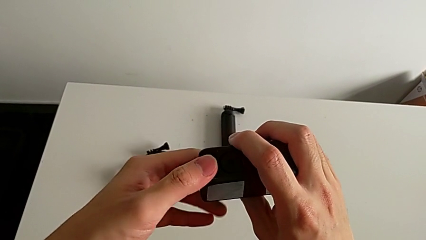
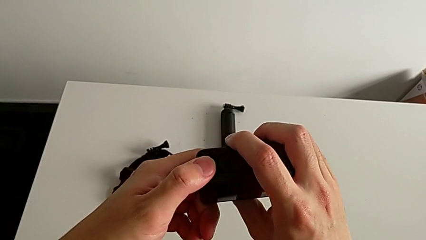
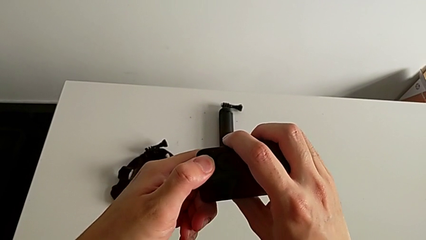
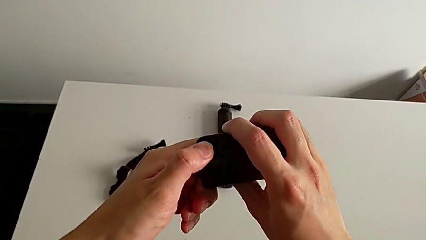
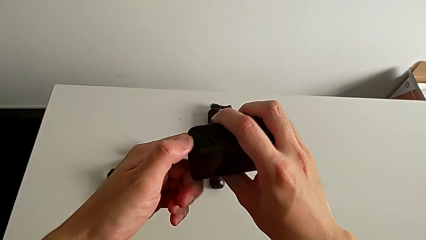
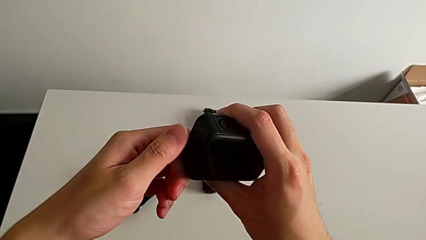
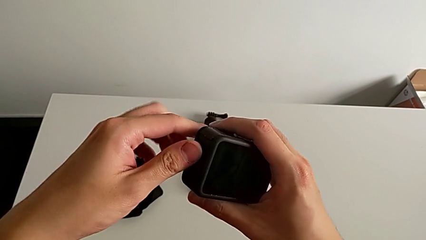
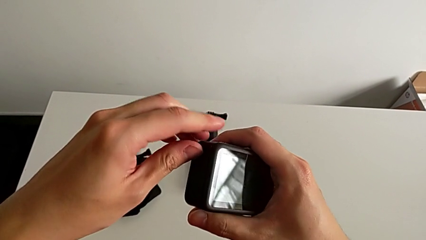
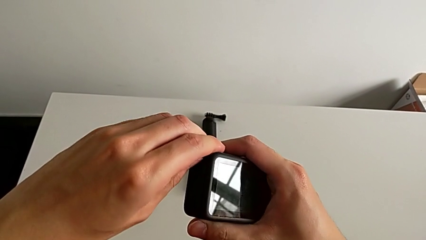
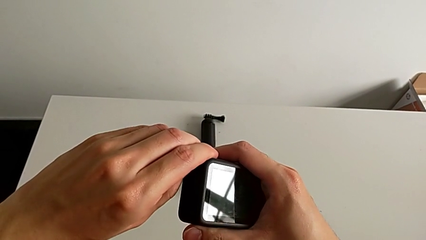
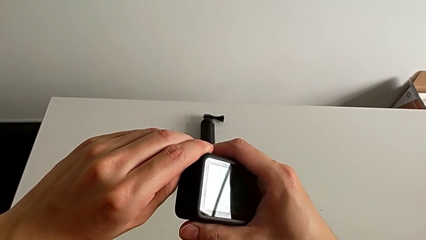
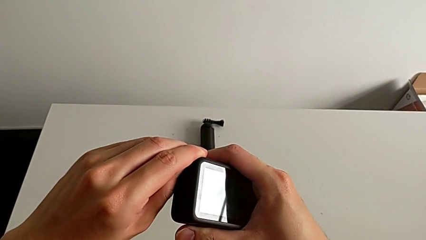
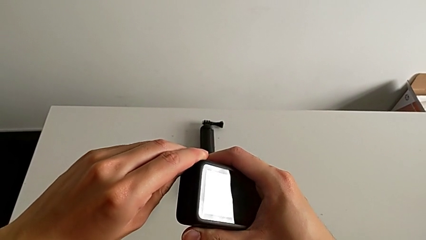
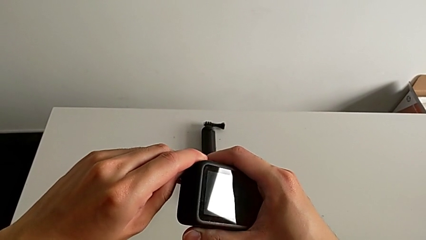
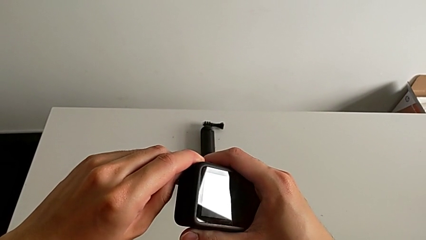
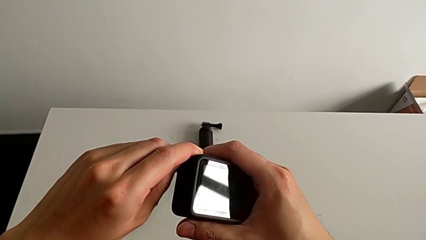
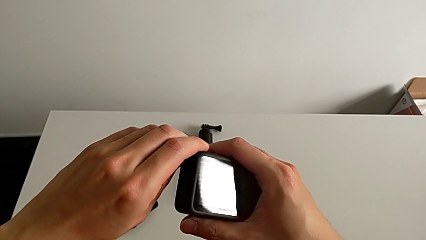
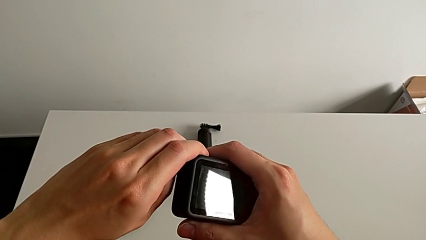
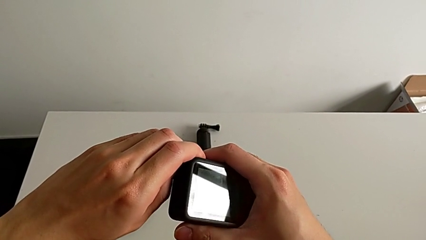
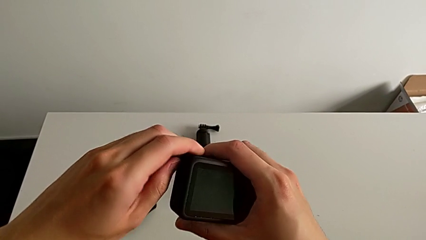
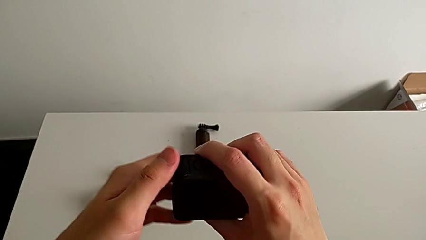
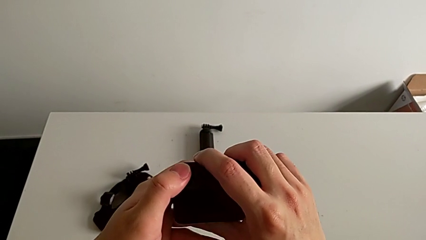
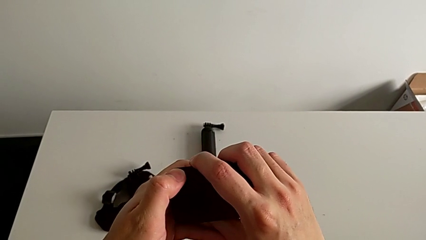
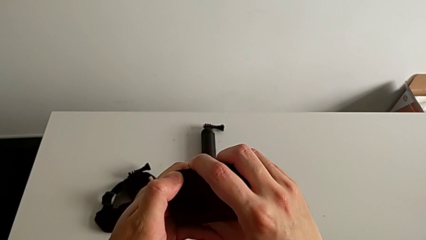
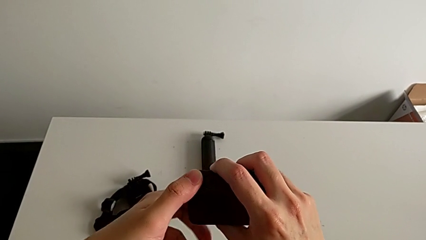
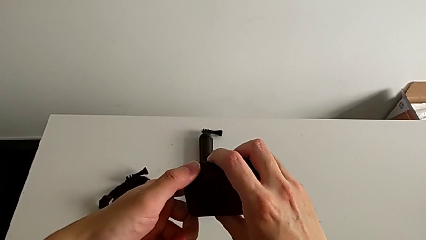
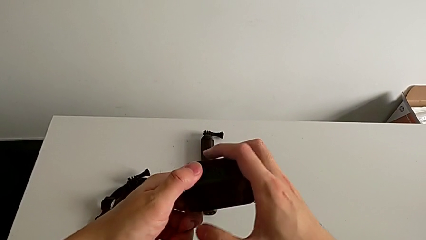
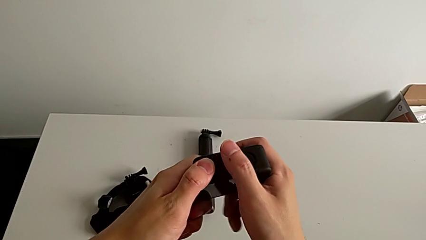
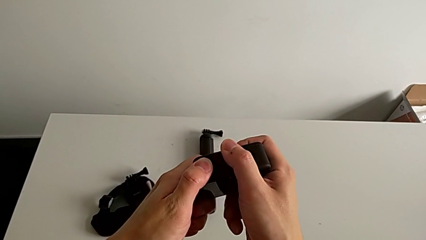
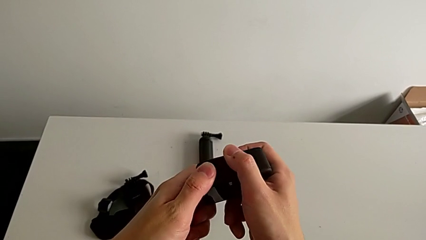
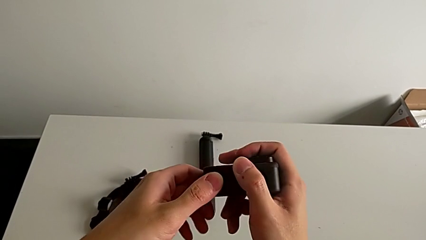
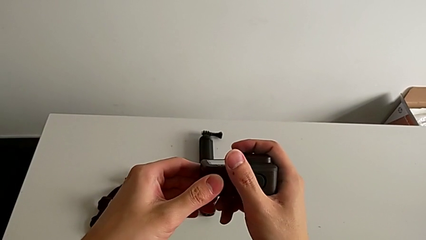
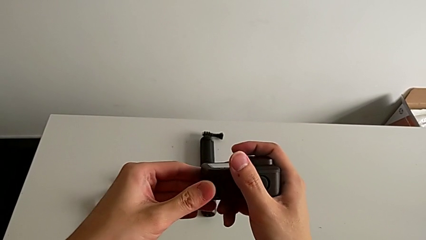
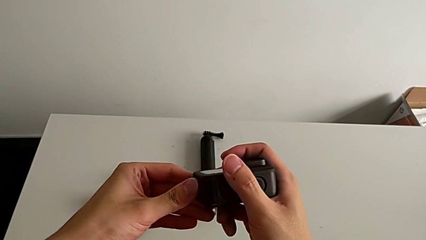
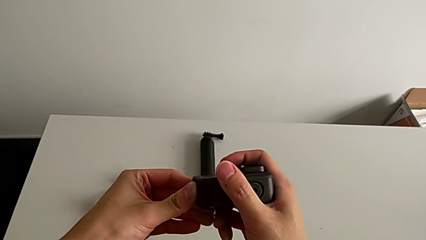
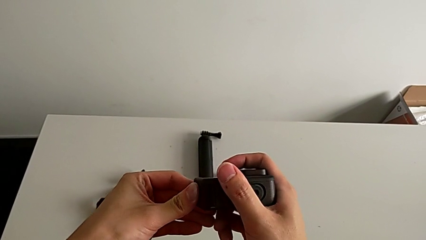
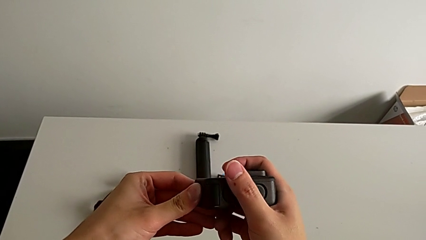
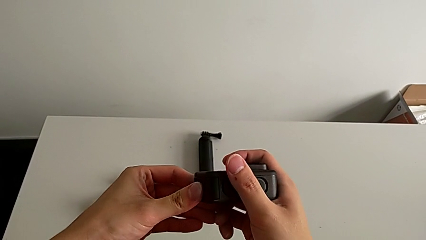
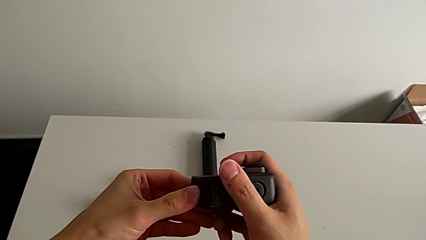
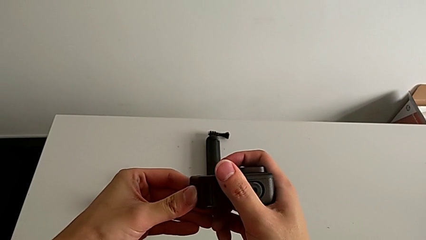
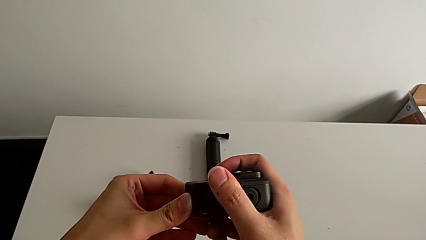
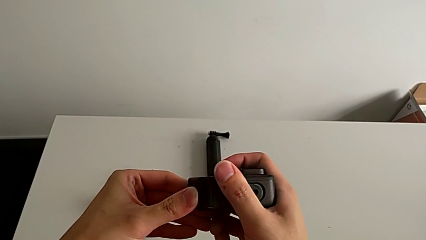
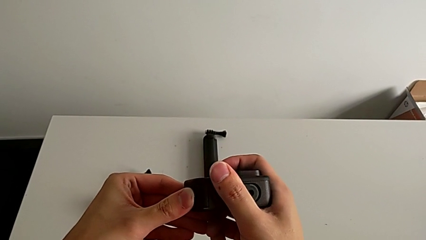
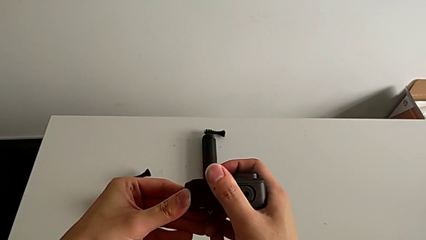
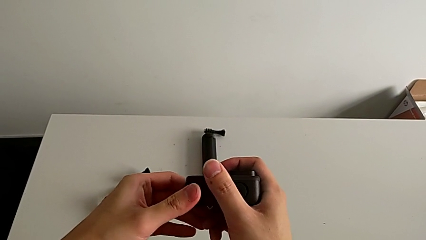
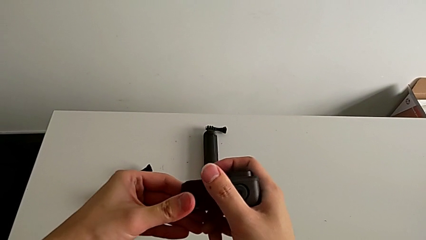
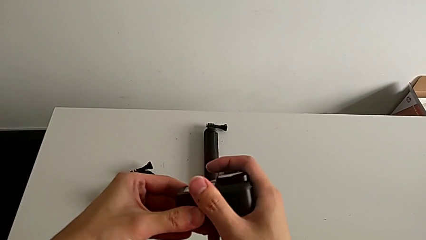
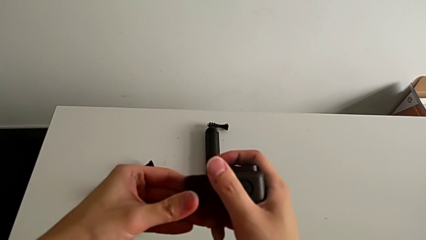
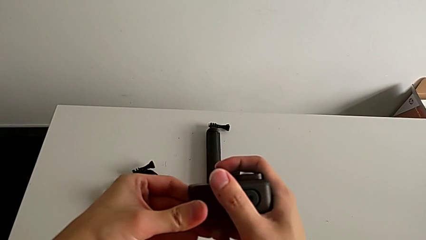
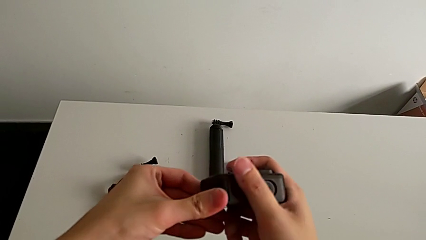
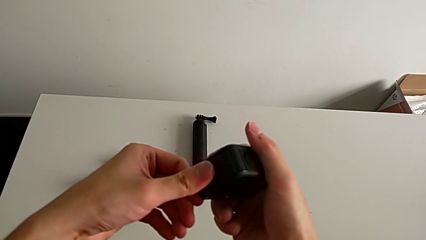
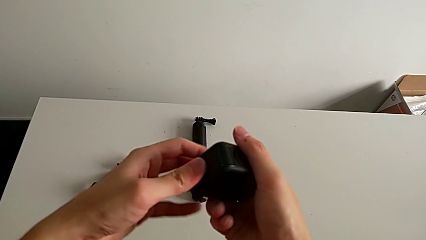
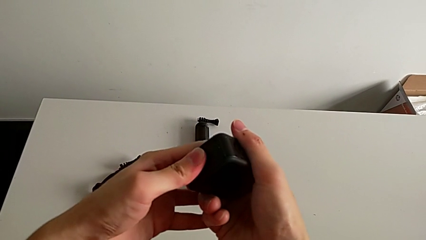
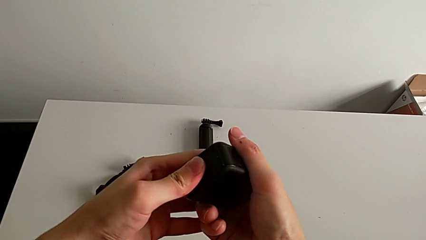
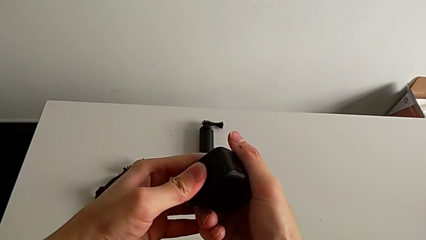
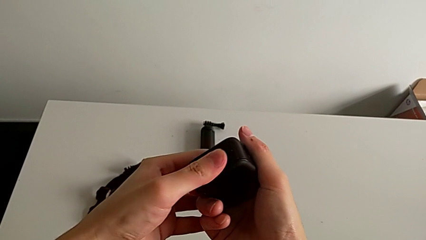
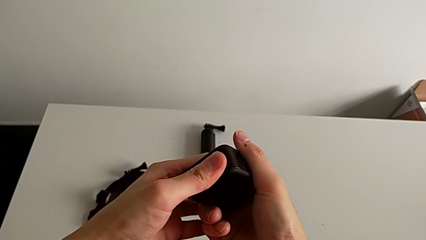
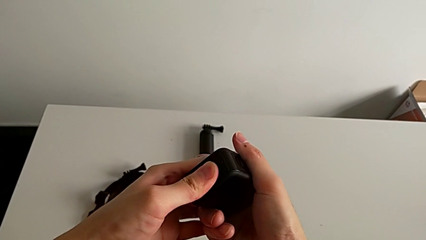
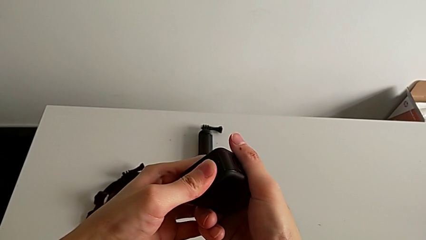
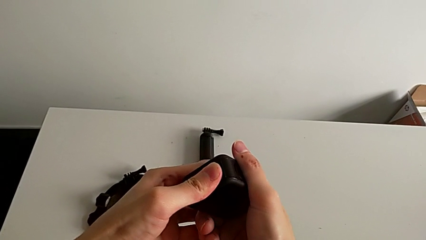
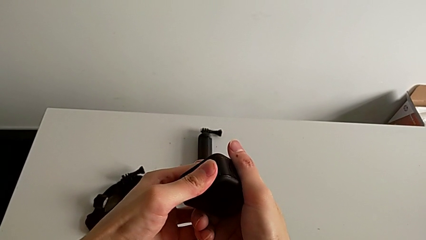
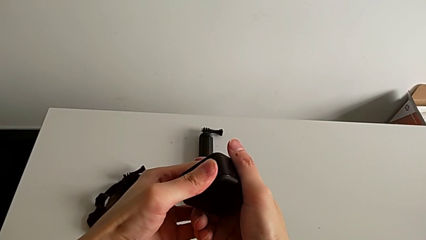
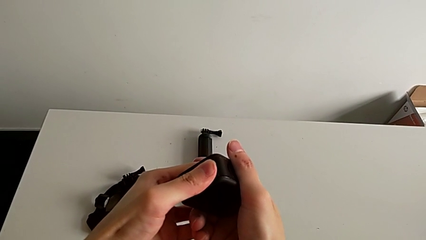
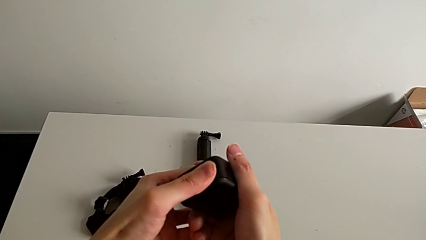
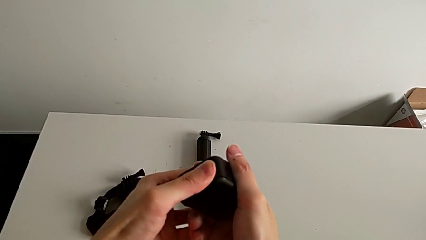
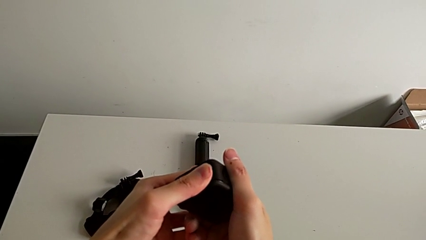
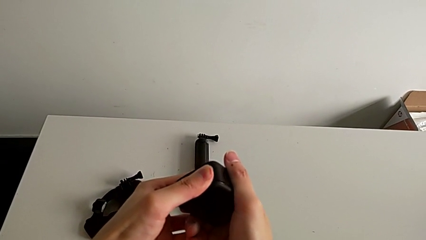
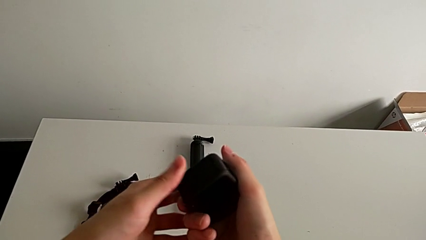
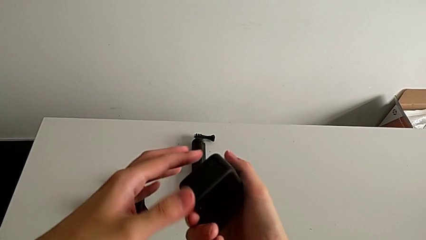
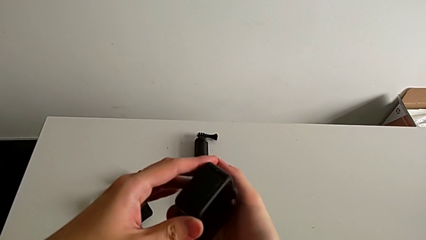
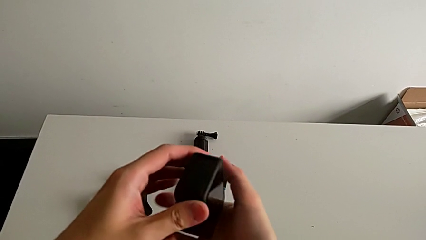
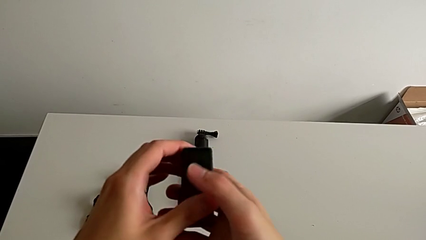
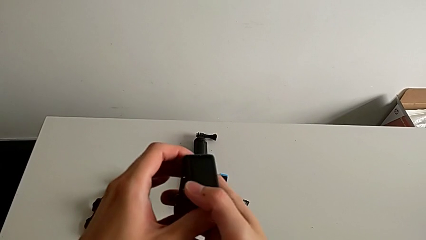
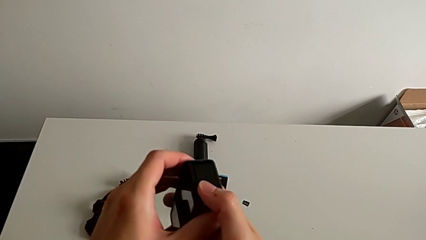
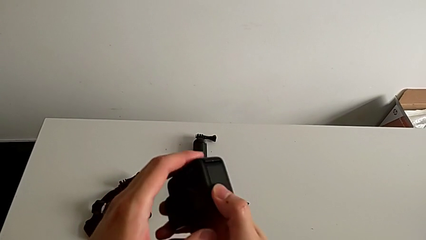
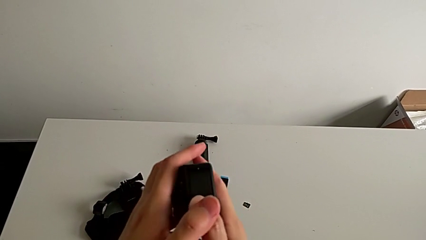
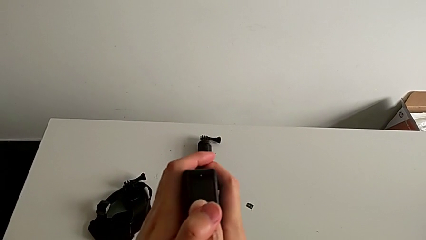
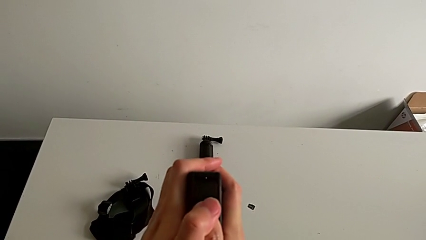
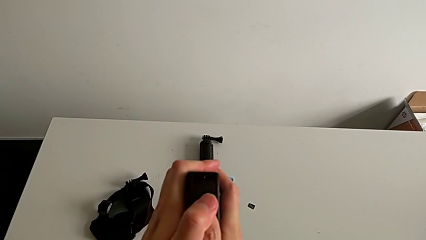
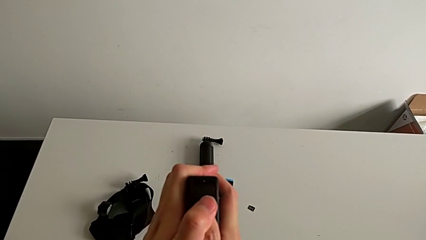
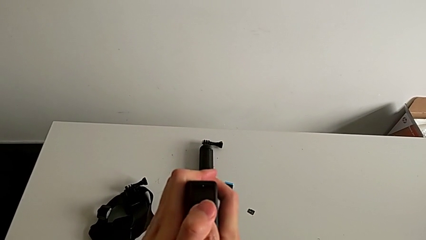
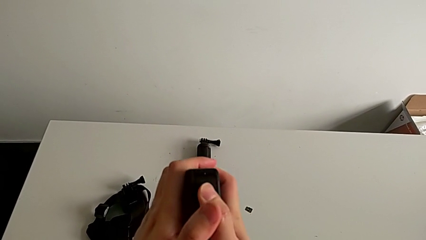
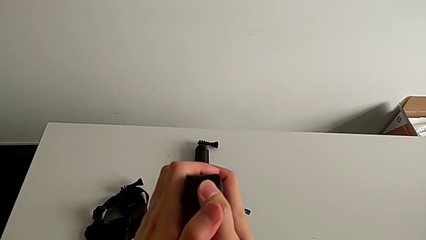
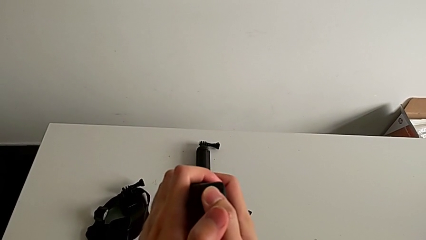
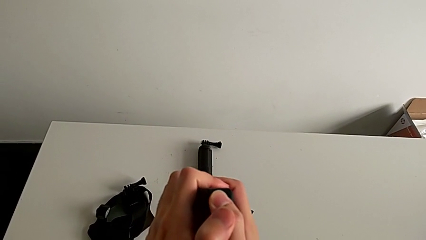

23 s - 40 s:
The camera wearer is changing the battery for the GoPro. They keep pulling the battery door, push the battery door and begin to push the battery door.
